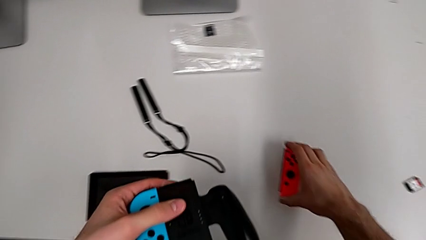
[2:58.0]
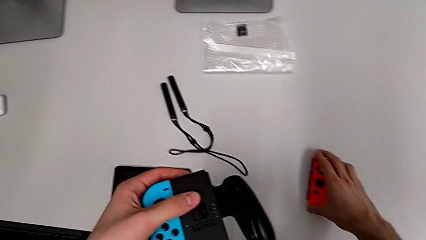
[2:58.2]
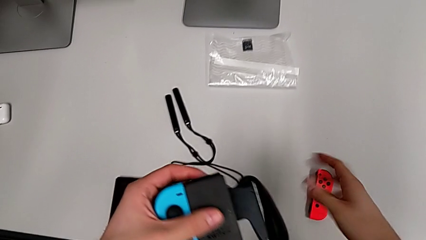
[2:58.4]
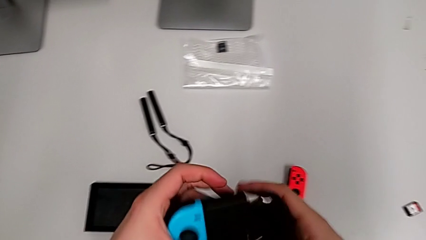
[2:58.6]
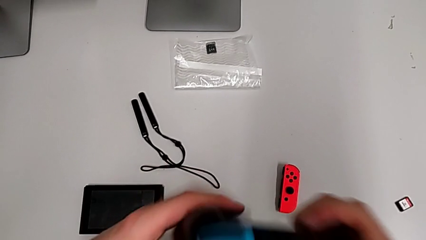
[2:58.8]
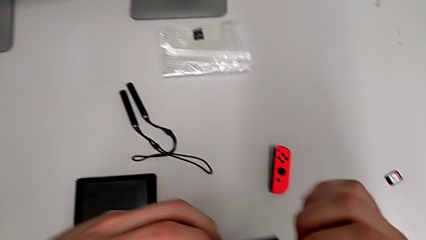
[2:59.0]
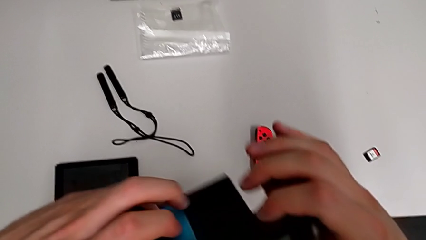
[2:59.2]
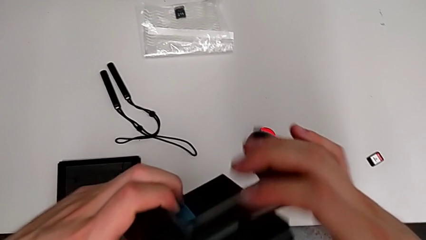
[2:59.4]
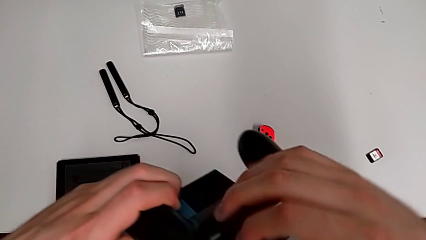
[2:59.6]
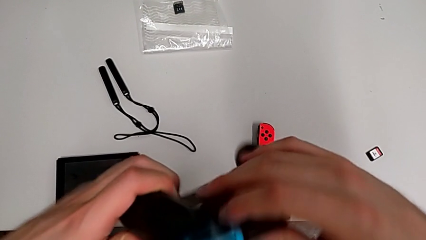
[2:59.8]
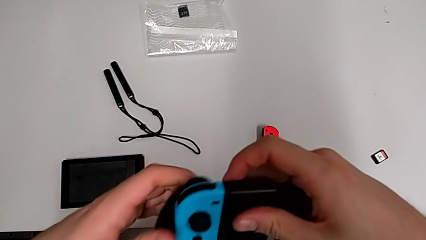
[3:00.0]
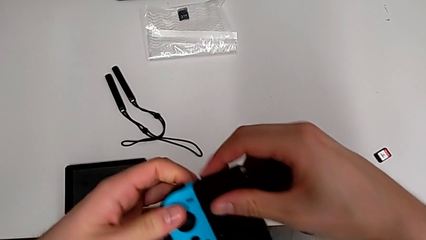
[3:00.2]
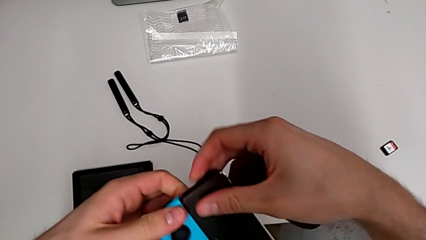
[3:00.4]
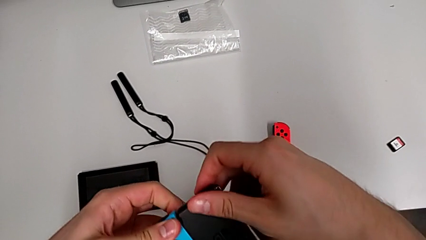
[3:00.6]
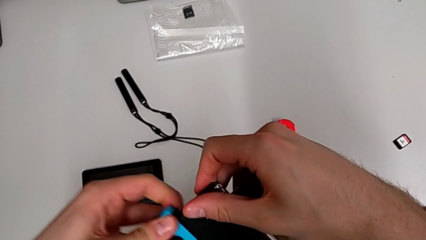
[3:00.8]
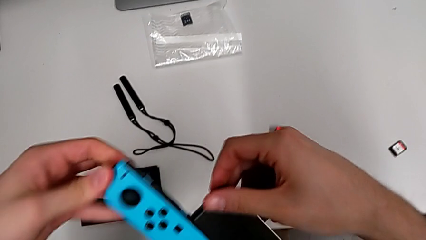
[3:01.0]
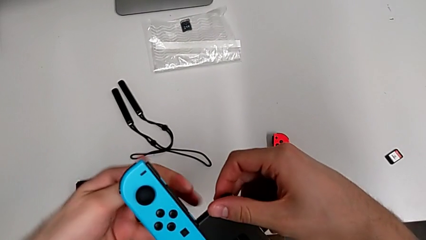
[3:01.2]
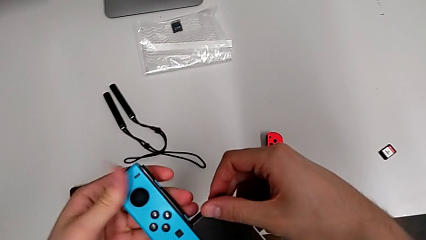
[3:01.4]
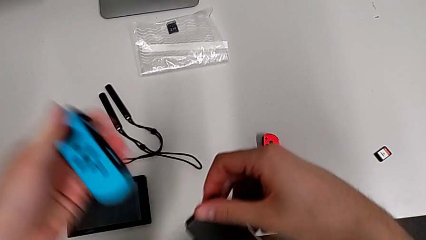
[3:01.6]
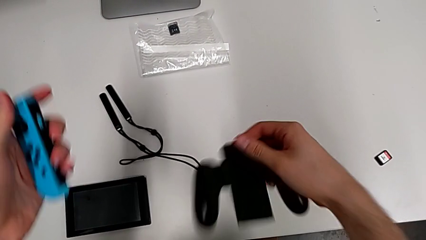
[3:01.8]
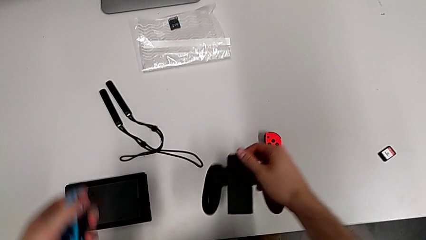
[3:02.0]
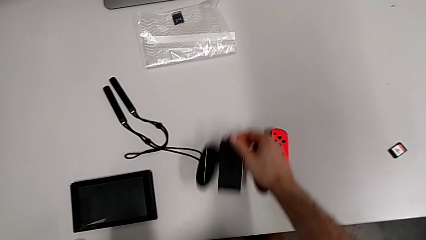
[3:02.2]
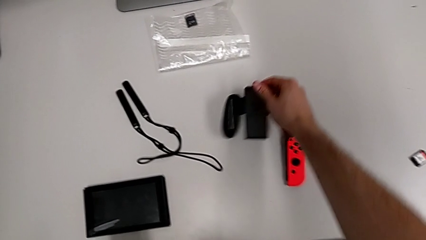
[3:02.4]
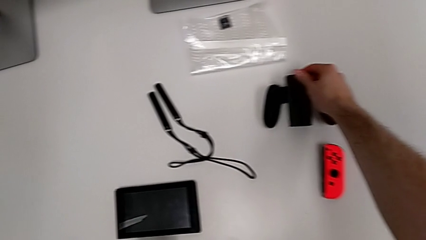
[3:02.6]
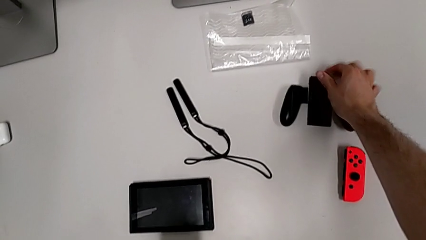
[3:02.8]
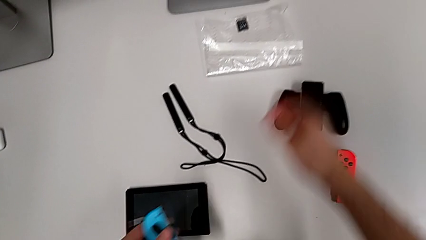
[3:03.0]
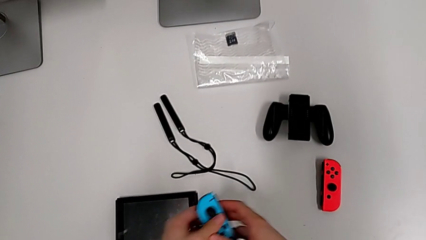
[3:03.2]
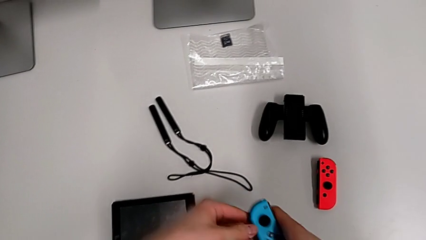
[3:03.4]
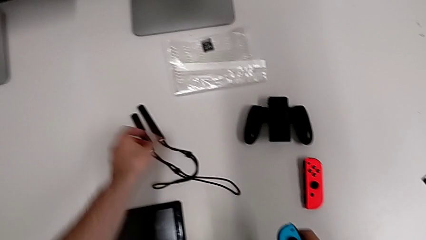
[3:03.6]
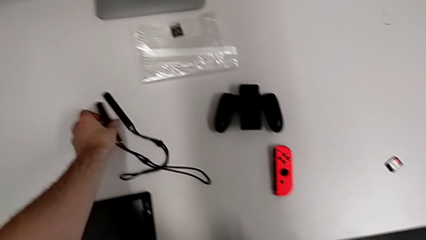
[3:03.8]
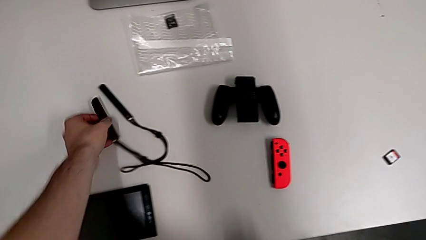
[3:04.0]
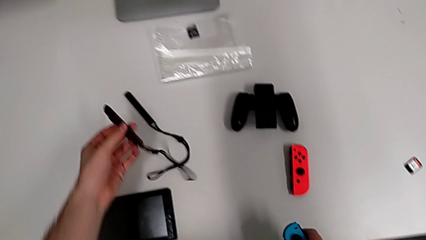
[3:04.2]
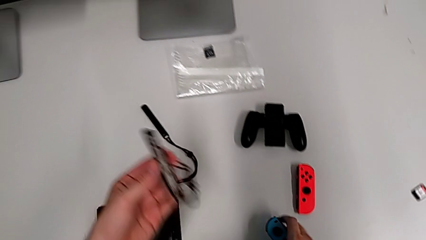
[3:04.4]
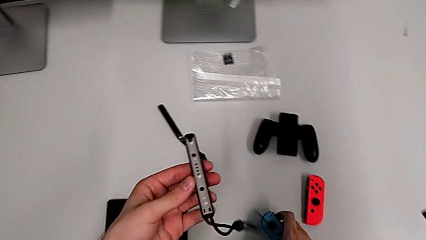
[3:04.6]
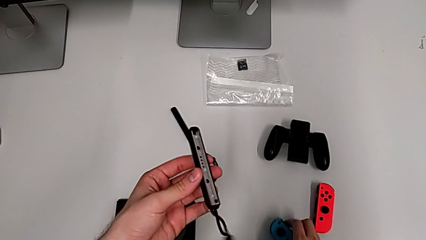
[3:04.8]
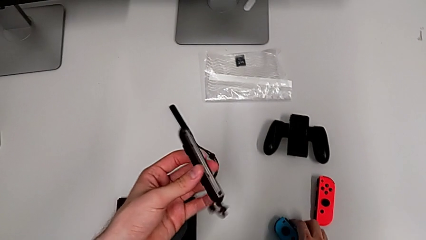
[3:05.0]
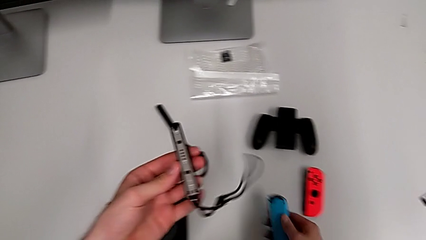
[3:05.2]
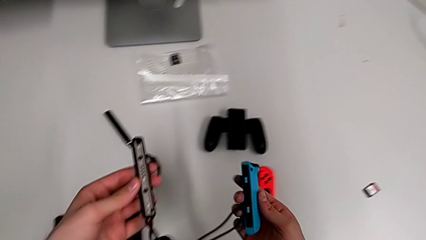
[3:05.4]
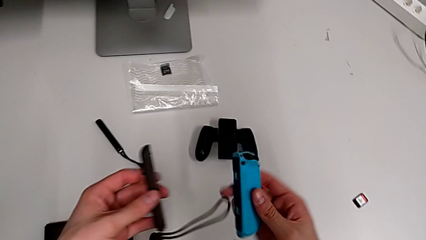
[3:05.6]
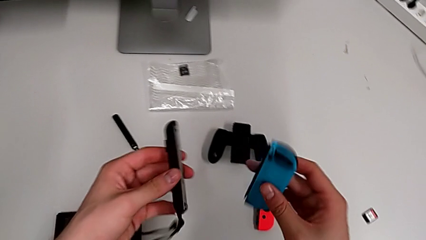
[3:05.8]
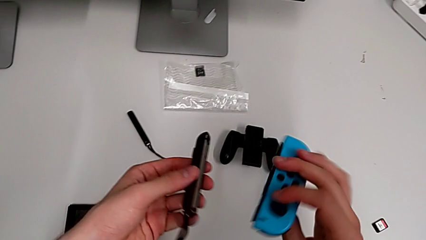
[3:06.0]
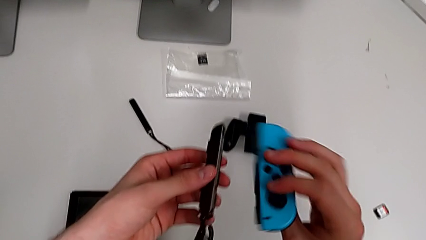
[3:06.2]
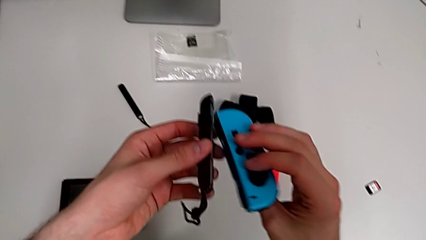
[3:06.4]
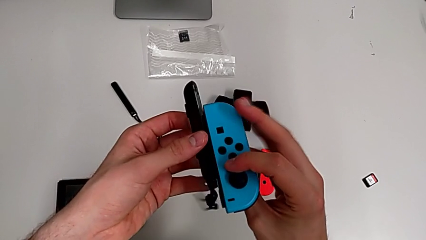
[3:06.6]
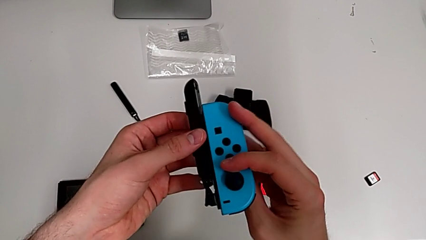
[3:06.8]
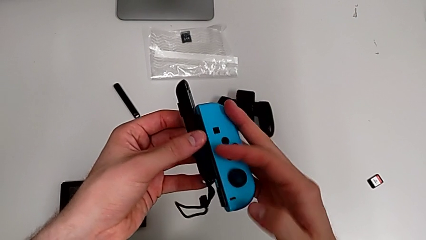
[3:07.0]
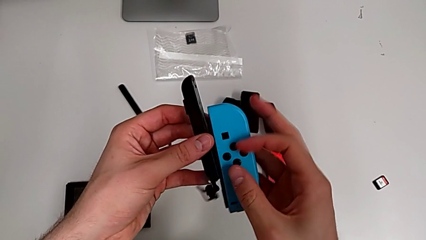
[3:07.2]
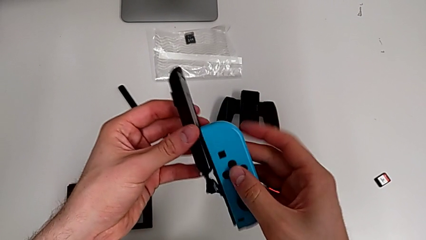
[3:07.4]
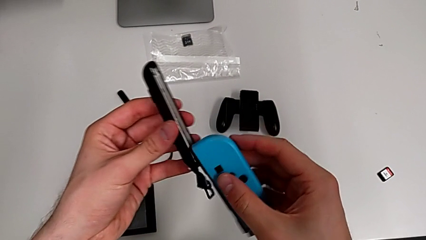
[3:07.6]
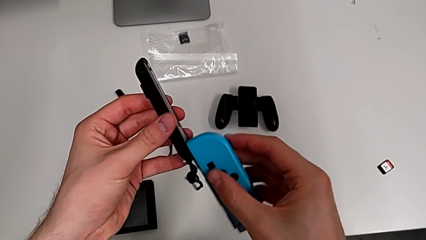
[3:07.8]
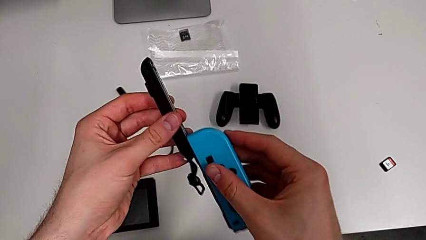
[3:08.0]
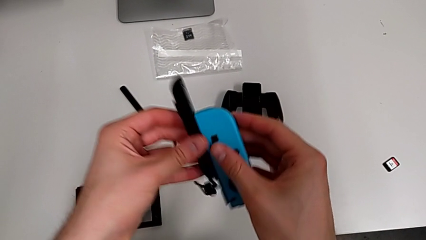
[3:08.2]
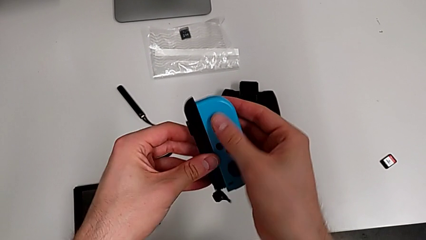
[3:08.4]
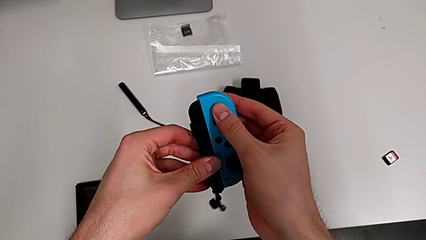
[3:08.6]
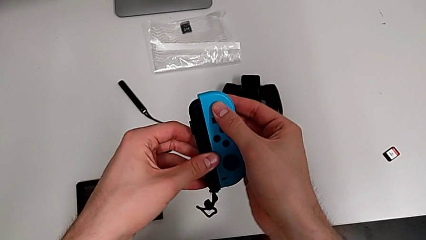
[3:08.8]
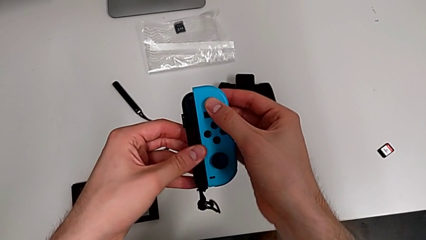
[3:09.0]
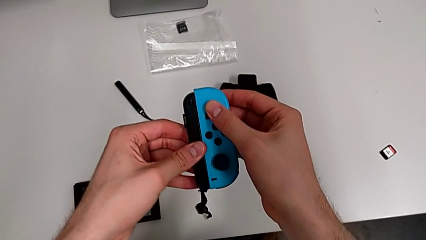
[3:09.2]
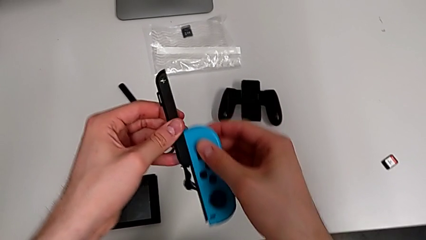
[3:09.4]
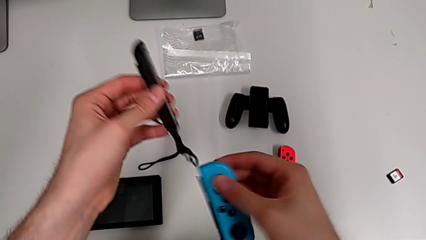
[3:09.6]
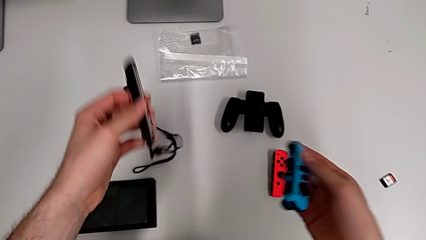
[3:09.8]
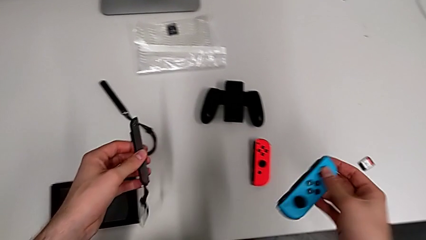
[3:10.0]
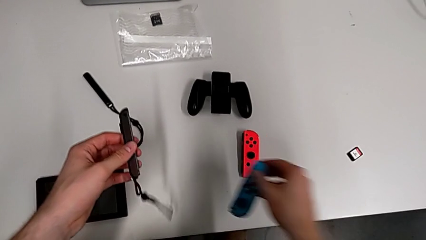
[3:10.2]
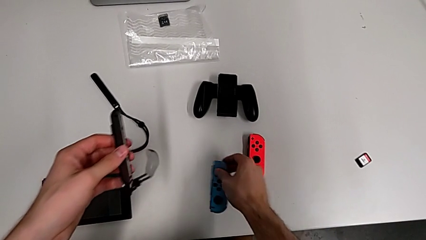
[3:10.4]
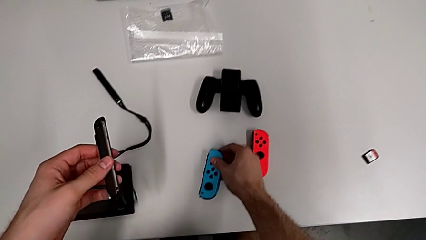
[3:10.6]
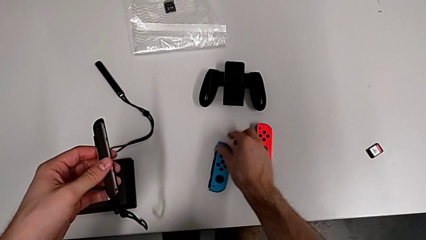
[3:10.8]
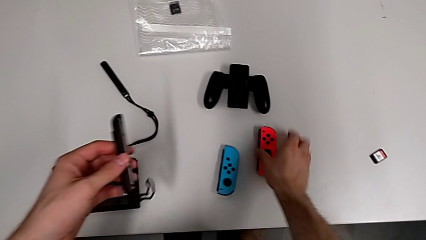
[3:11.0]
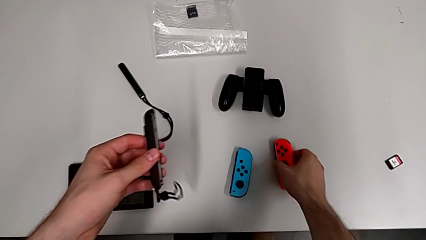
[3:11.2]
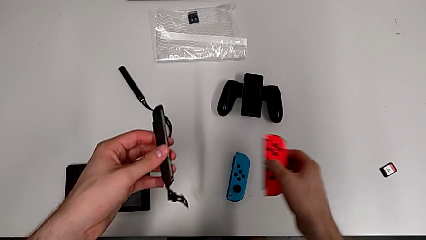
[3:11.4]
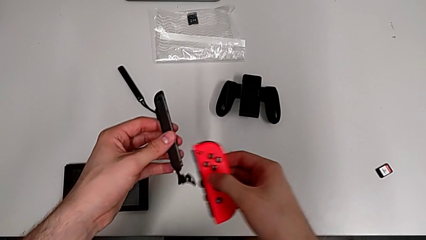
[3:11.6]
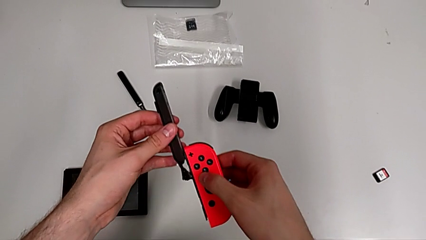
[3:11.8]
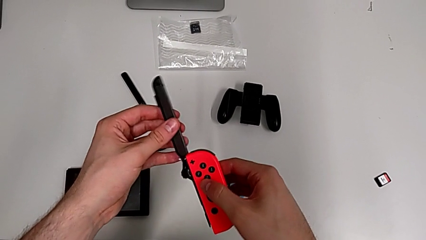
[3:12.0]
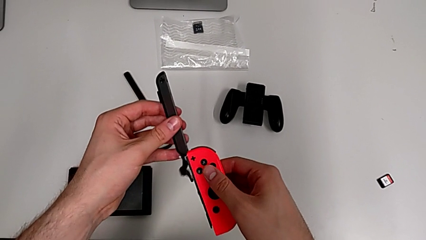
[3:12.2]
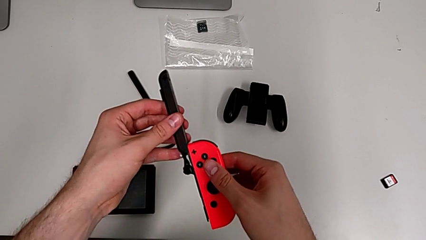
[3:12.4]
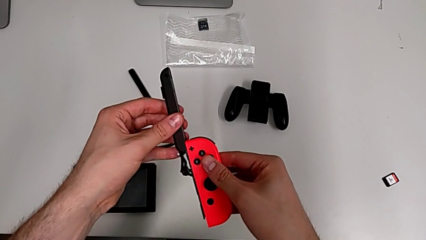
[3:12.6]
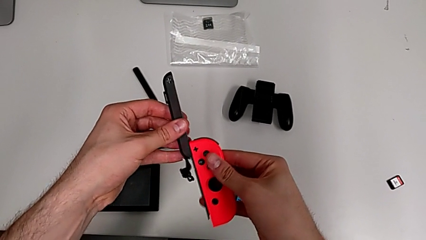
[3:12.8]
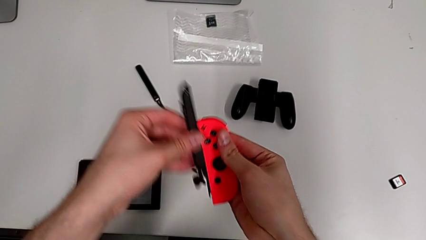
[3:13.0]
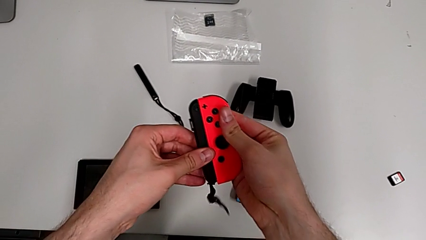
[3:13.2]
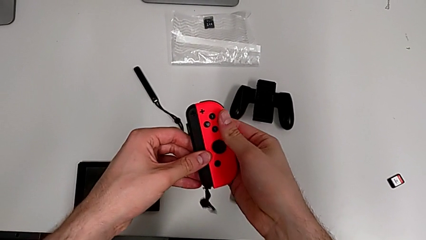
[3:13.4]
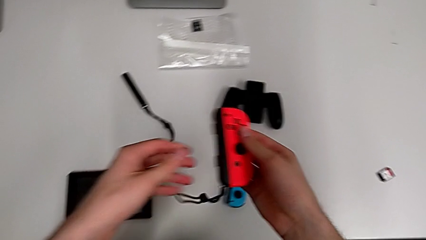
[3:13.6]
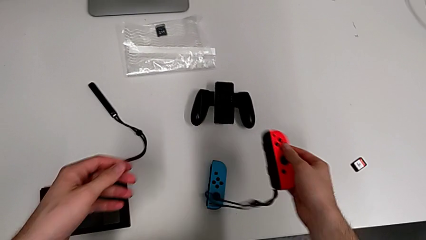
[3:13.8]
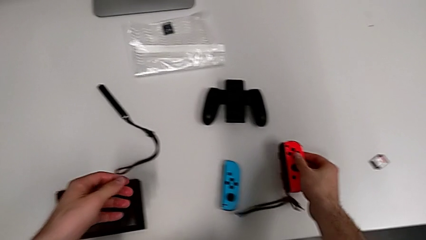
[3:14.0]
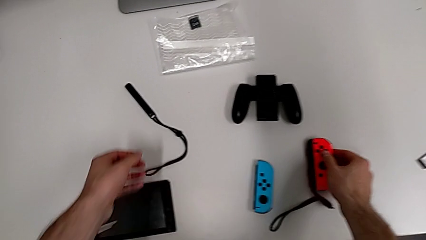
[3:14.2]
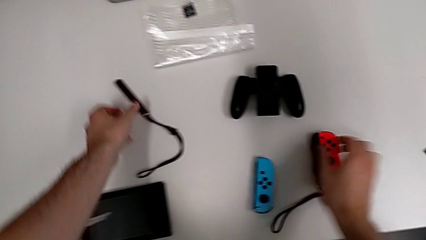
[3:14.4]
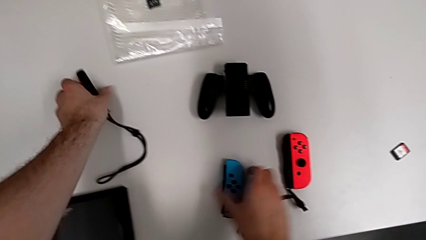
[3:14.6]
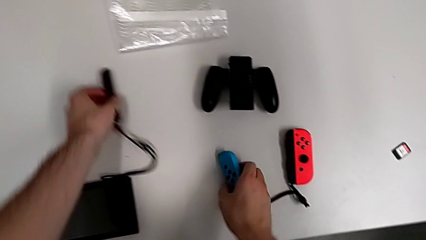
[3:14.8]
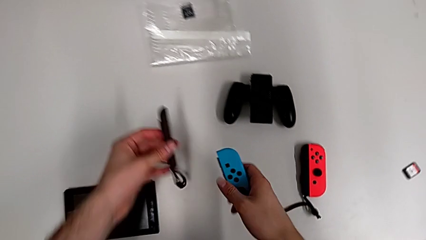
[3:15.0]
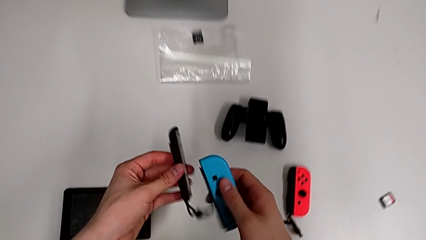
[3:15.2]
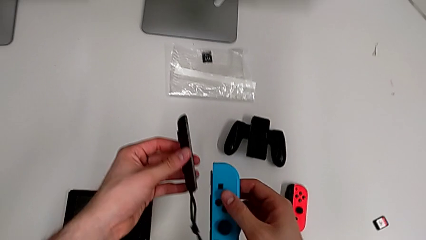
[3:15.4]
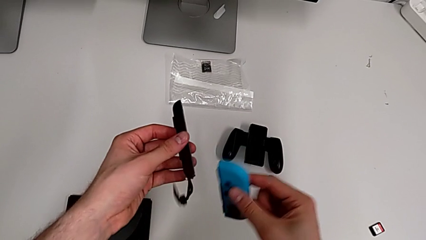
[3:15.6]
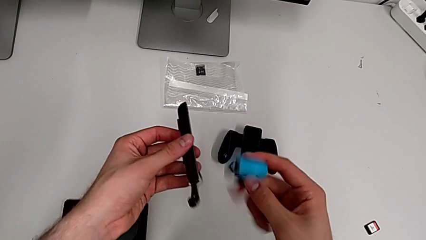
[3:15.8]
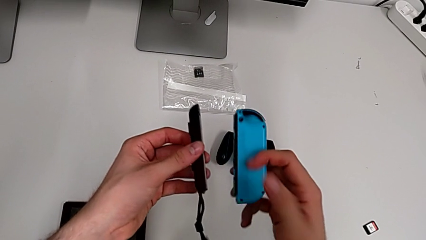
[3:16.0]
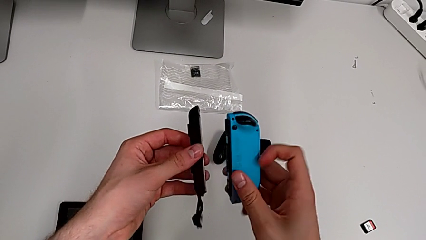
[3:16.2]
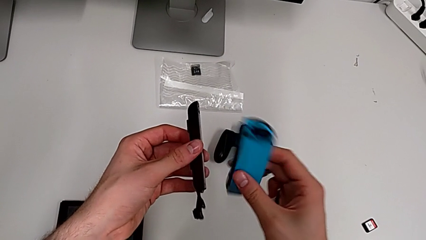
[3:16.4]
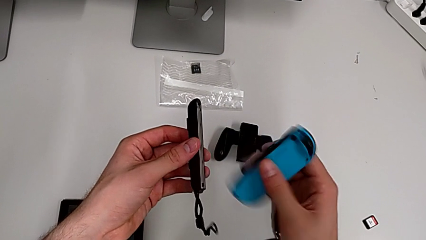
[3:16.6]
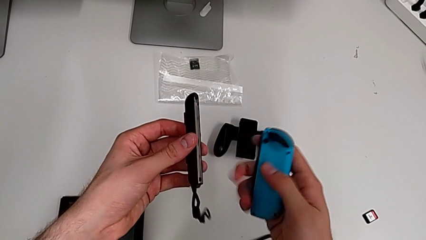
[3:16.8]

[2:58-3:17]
The camera wearer is changing the Joy-Con controllers to the Joy-Con strap. They place the red Joy-Con controller twice, withdraw the blue Joy-Con controller, place the comfort grip, grab the Joy-Con strap and assemble the blue Joy-Con controller, trying to attach it to the Joy-Con strap on the opposite side. They withdraw the blue Joy-Con controller, place it, grab the red Joy-Con controller, assemble it, place it, grab the Joy-Con strap and grab the blue Joy-Con controller.
